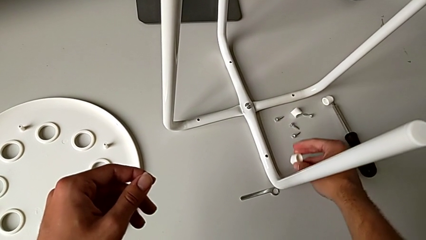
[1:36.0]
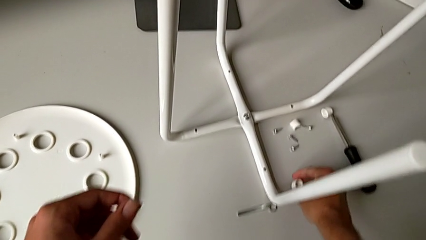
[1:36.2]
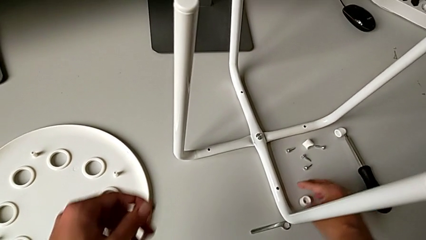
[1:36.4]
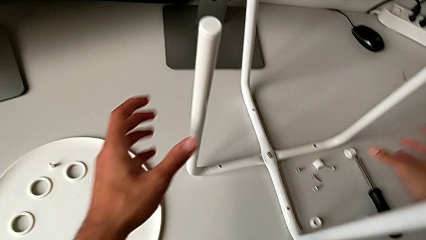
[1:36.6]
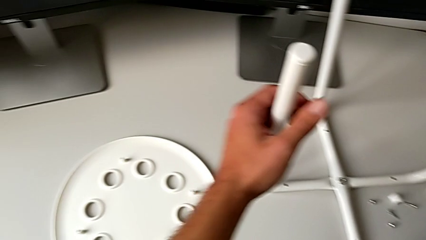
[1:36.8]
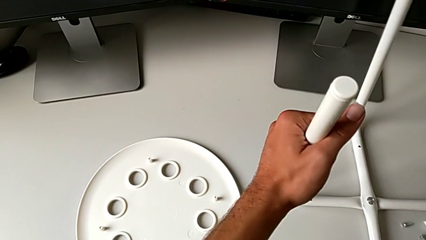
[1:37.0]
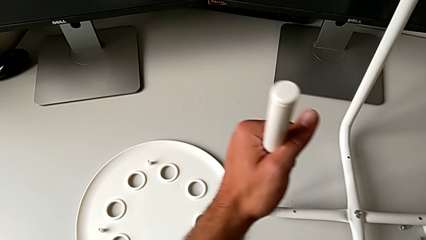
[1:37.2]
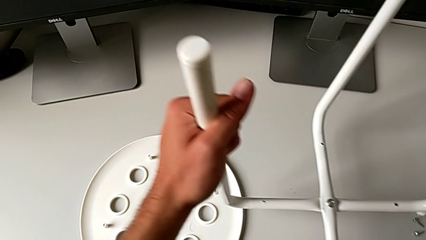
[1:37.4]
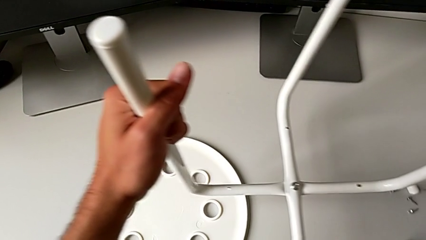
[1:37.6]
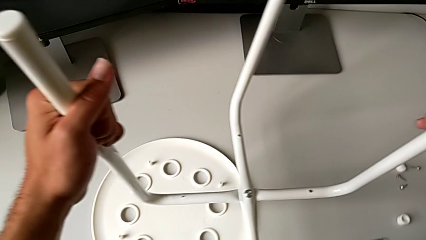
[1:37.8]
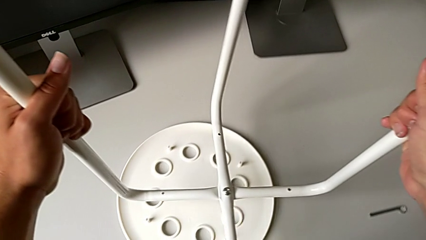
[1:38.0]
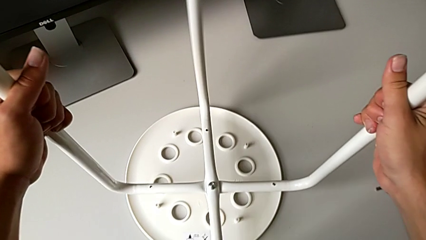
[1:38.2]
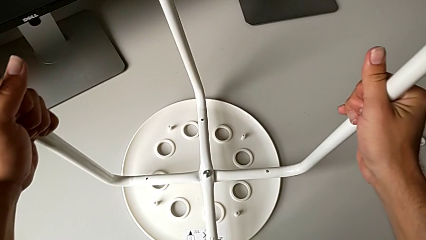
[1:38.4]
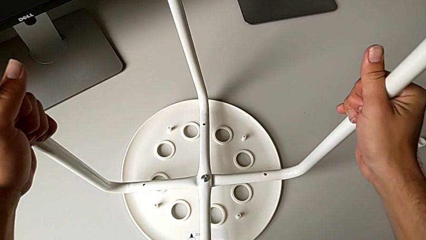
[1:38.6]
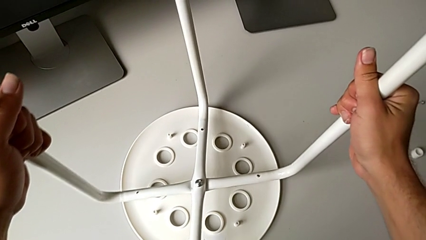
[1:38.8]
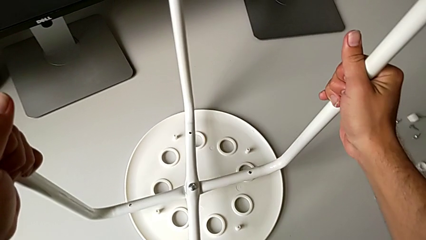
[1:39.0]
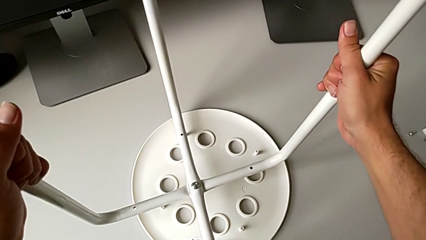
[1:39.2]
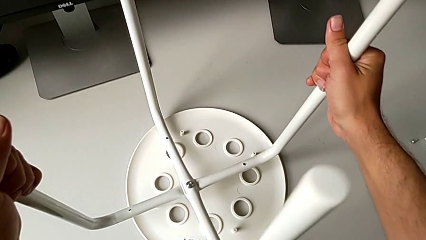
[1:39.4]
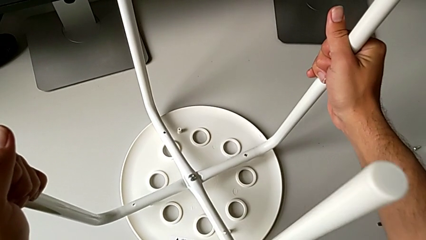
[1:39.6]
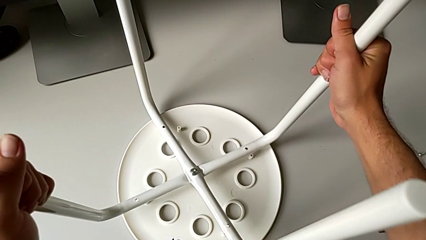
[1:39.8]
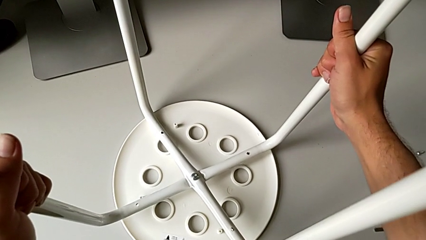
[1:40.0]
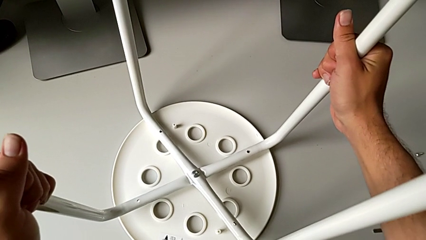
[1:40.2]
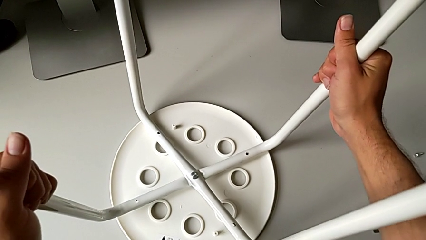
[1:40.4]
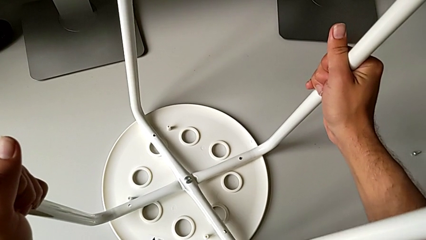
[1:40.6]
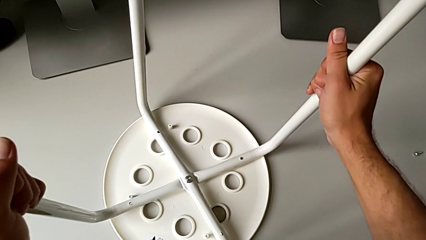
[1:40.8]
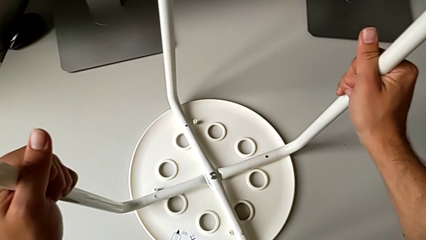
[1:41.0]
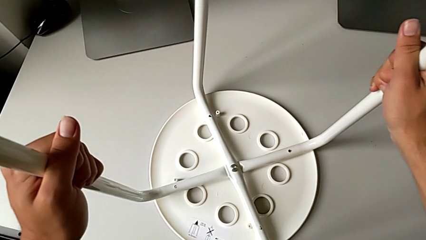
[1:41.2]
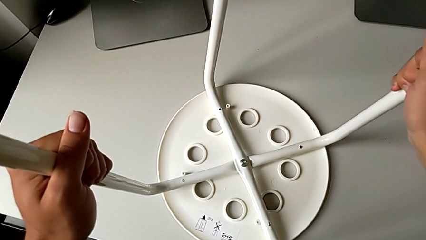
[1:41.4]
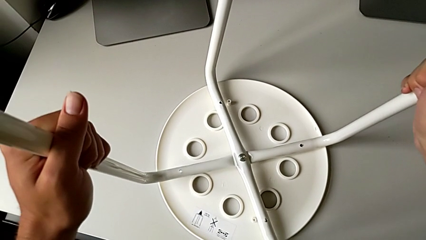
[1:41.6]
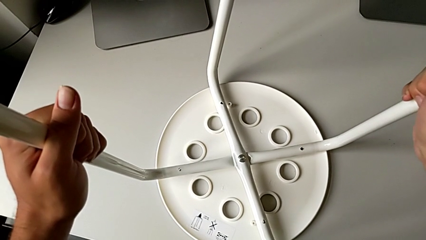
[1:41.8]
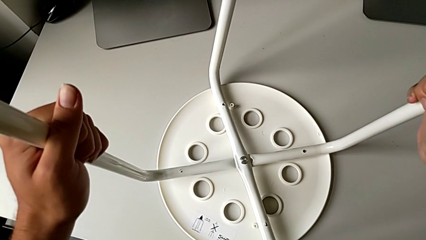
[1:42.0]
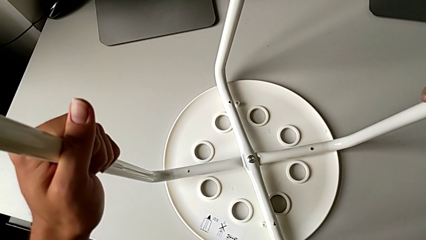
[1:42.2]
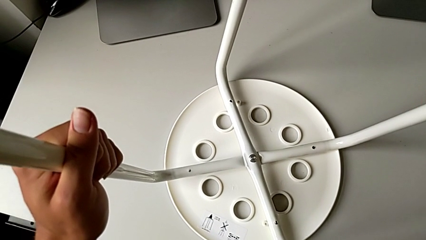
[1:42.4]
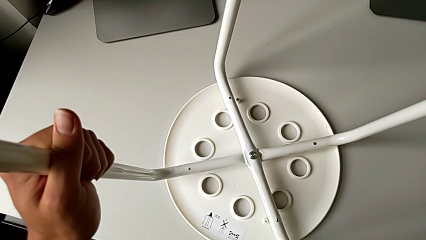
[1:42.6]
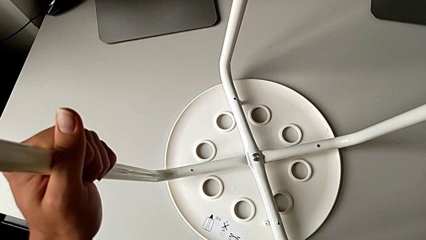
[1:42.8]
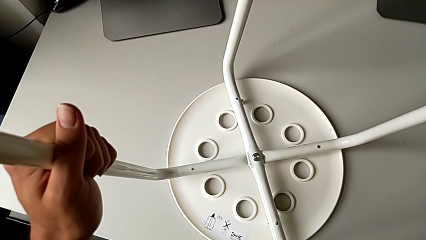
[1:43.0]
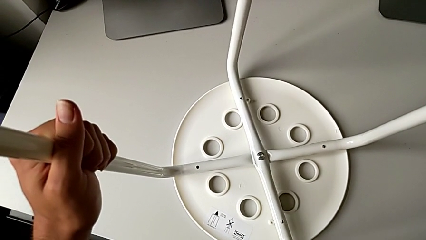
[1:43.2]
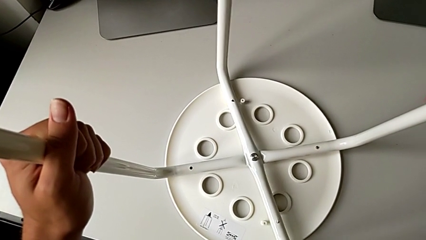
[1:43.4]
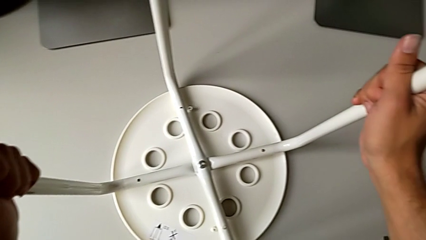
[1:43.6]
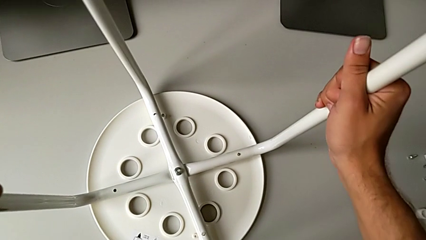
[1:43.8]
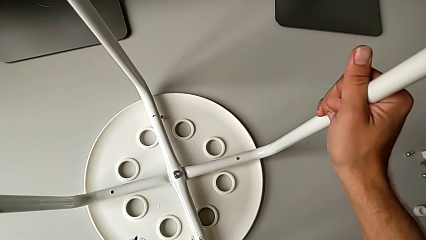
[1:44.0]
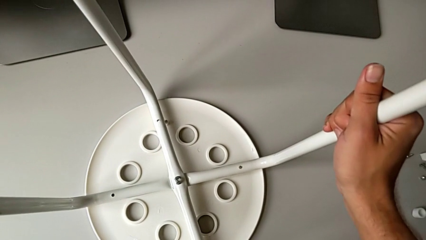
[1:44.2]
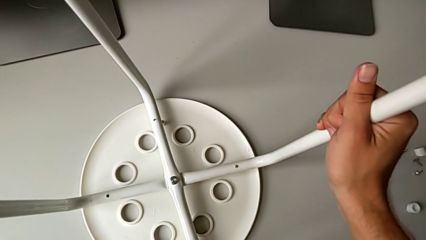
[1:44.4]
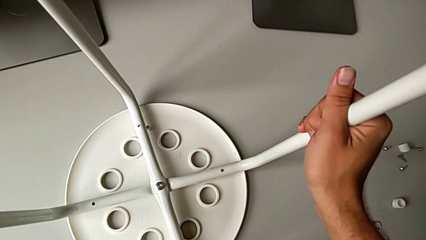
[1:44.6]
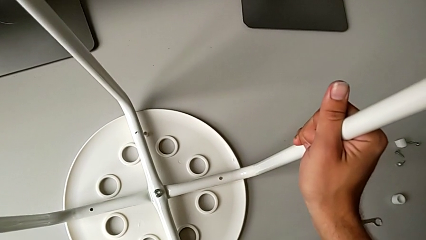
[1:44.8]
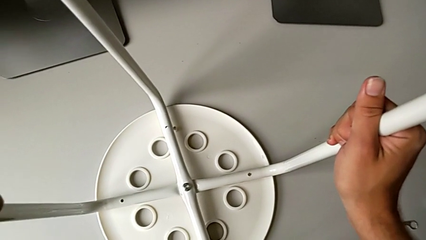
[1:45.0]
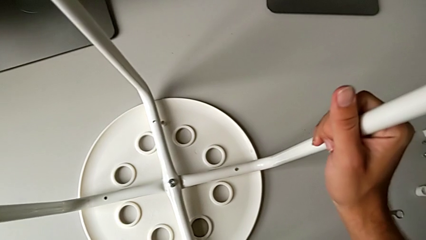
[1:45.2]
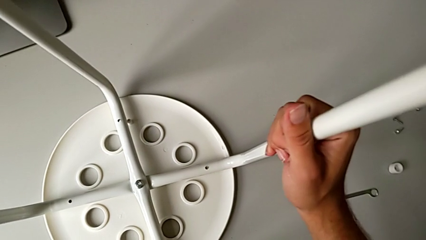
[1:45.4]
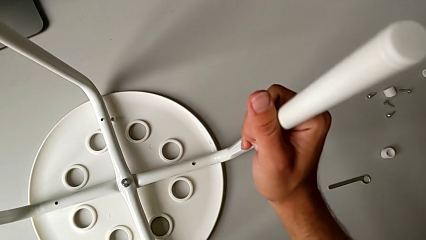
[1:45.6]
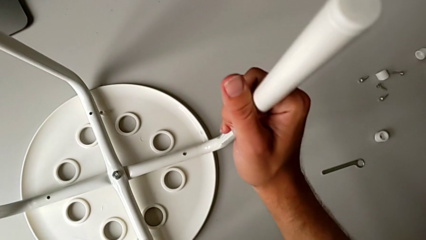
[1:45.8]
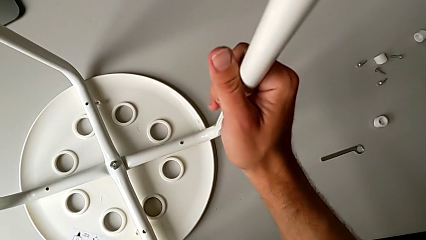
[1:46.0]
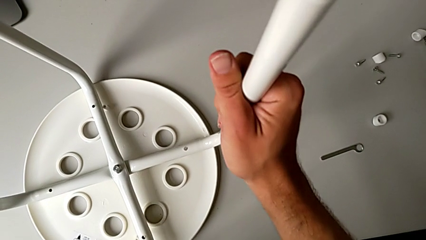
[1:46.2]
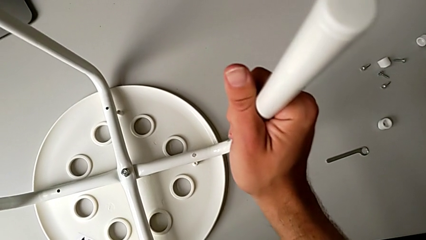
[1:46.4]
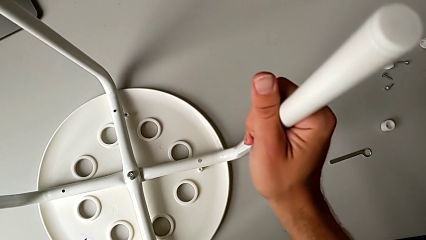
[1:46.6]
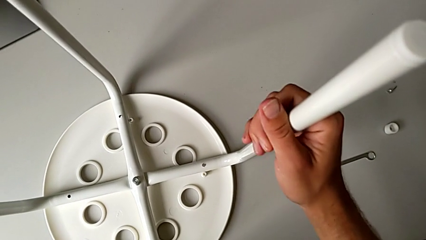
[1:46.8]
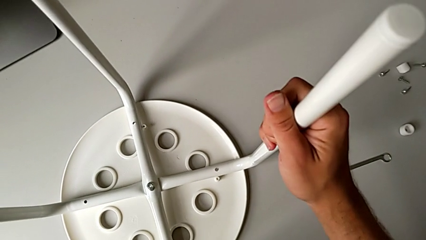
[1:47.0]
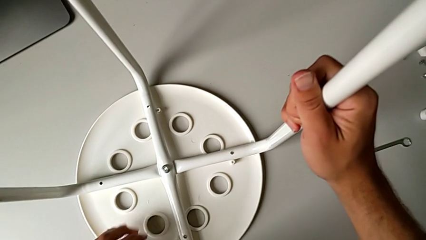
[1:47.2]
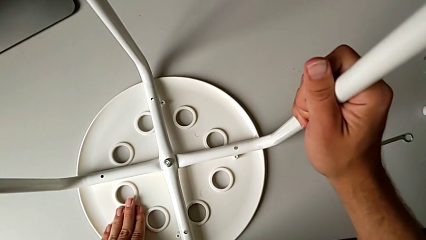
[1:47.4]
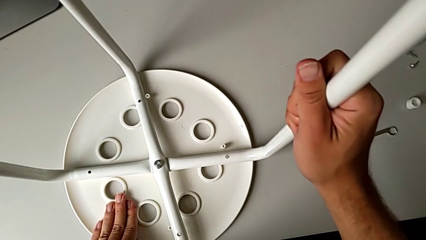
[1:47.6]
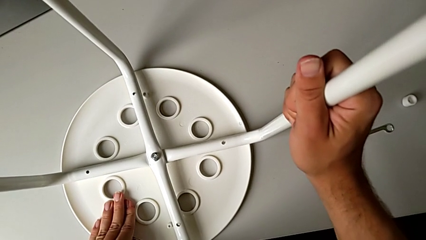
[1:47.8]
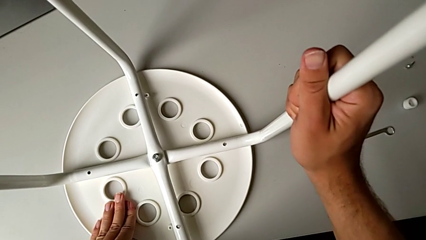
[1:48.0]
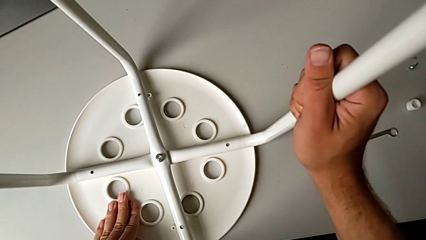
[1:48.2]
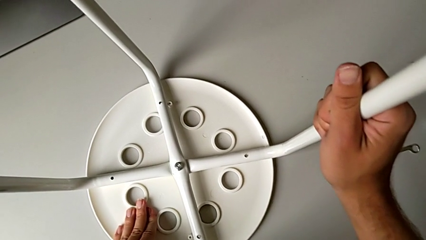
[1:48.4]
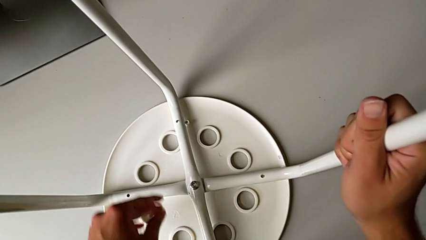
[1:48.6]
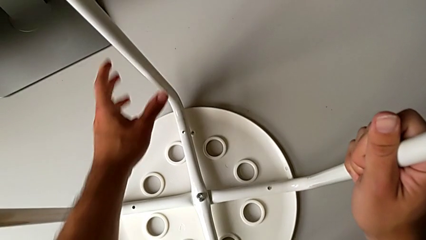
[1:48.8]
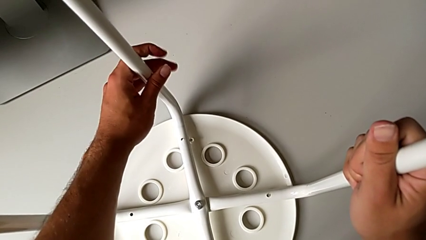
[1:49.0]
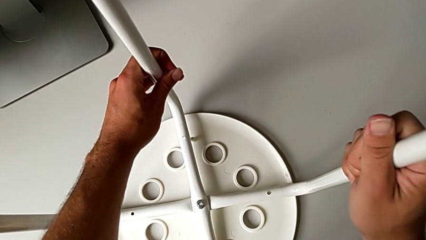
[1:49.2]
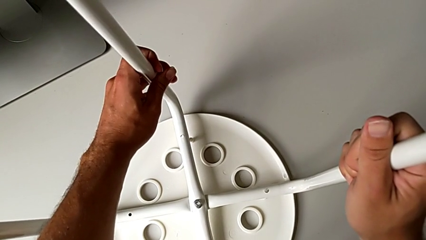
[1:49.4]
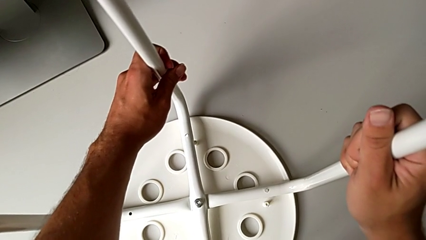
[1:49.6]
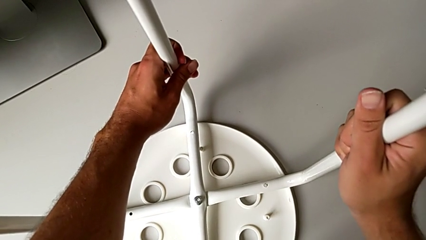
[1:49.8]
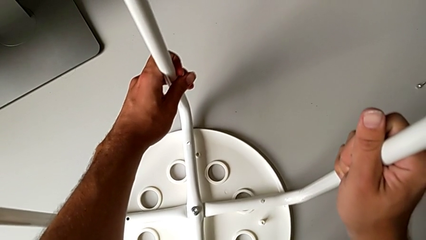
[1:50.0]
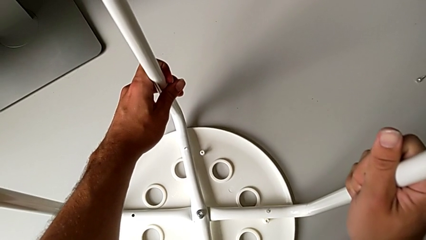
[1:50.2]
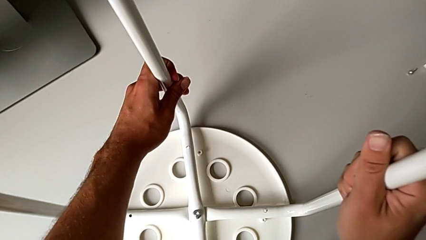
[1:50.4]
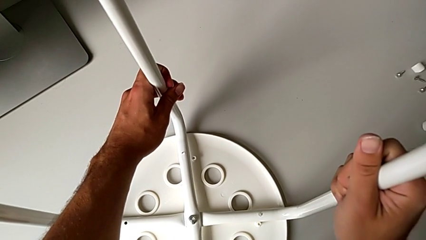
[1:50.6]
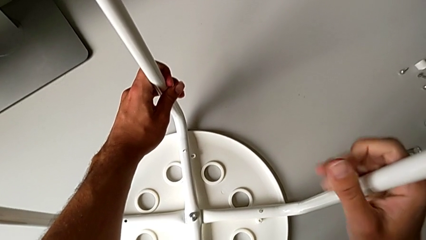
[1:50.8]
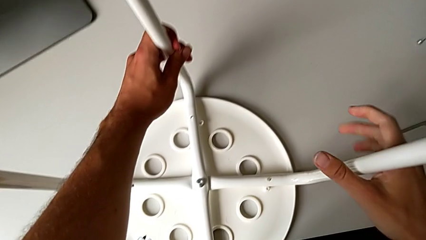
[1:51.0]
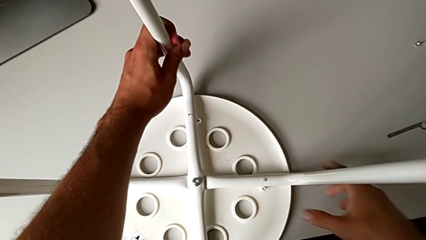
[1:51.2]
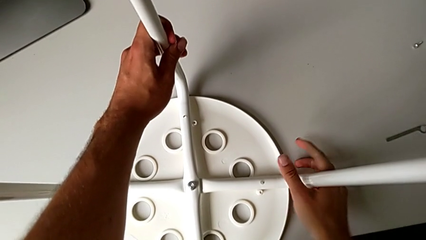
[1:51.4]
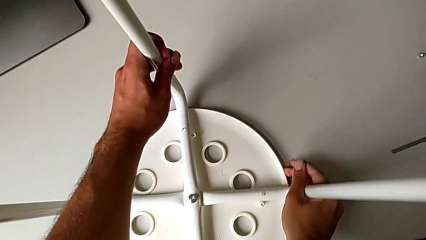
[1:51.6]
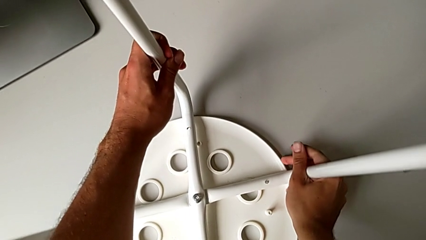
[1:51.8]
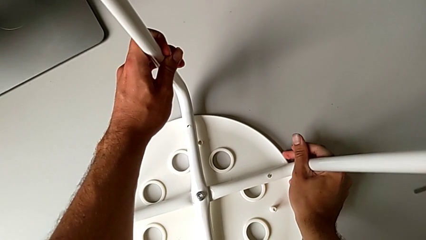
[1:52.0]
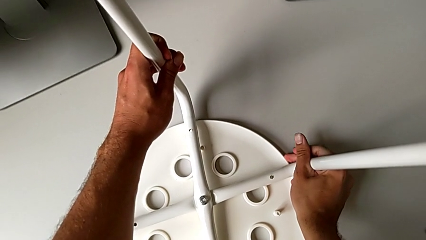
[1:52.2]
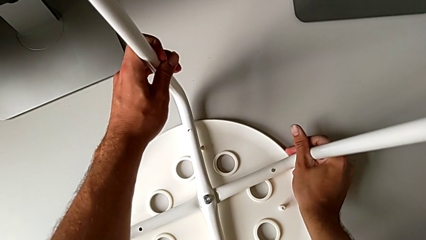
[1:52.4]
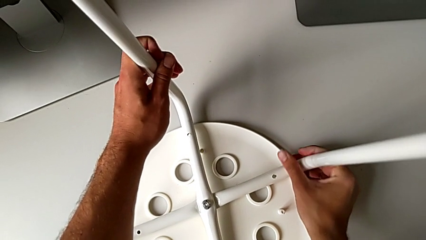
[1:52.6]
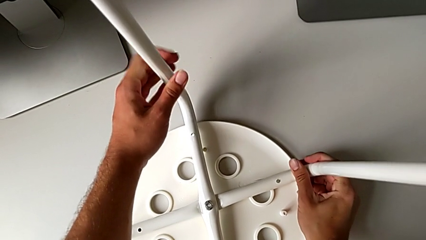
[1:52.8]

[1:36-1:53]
The camera wearer is attaching the legs to the IKEA chair. They place the washer, lift the leg, place the stool and begin to align the leg.
